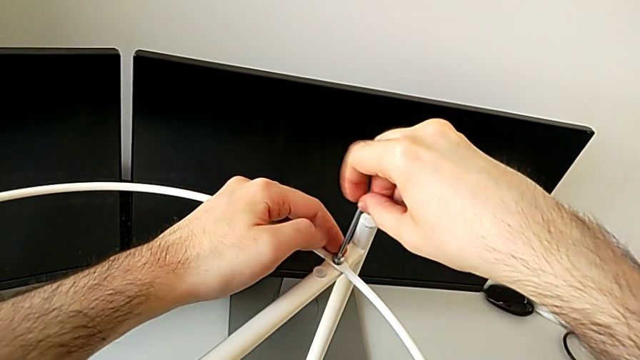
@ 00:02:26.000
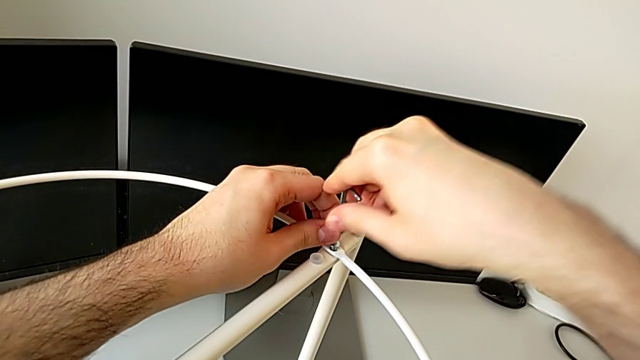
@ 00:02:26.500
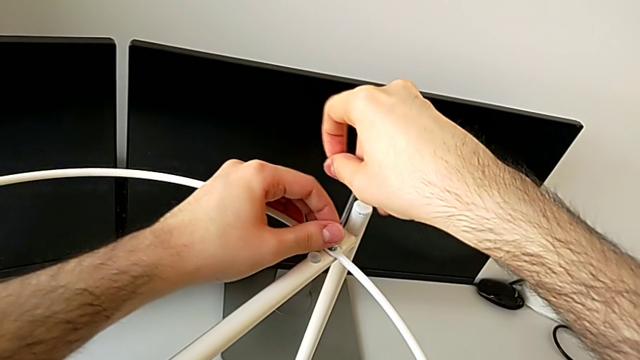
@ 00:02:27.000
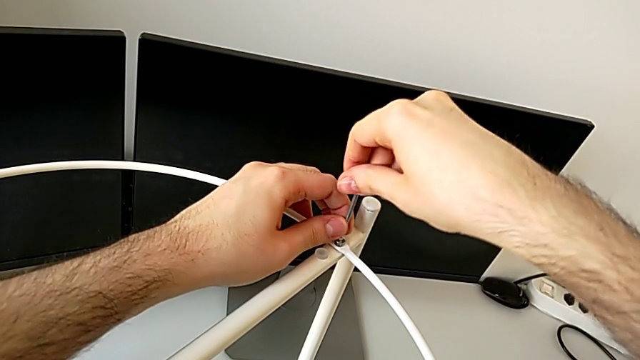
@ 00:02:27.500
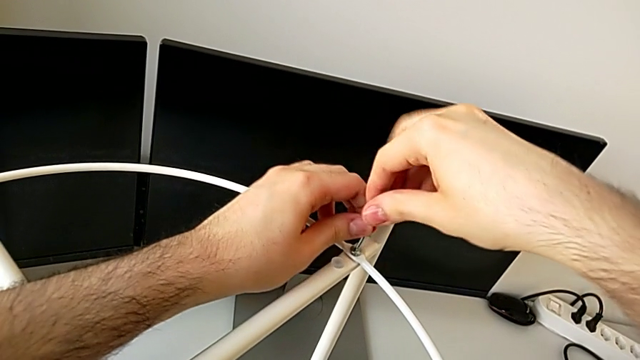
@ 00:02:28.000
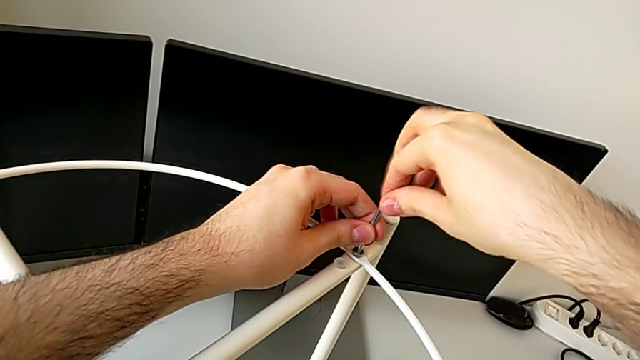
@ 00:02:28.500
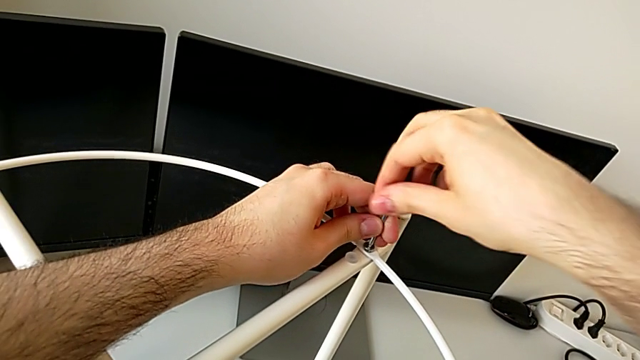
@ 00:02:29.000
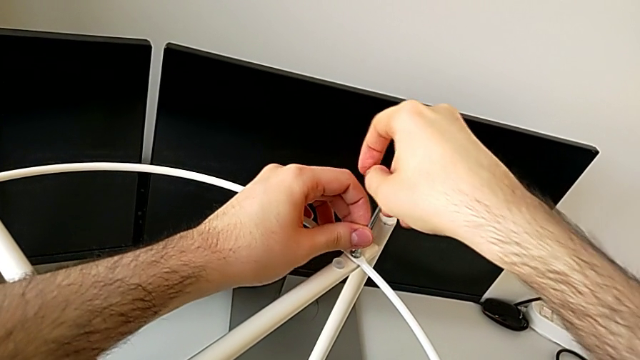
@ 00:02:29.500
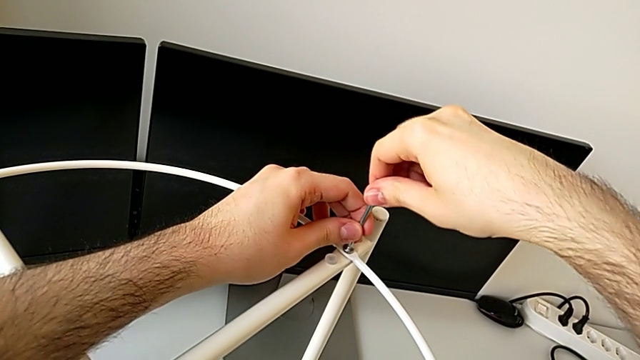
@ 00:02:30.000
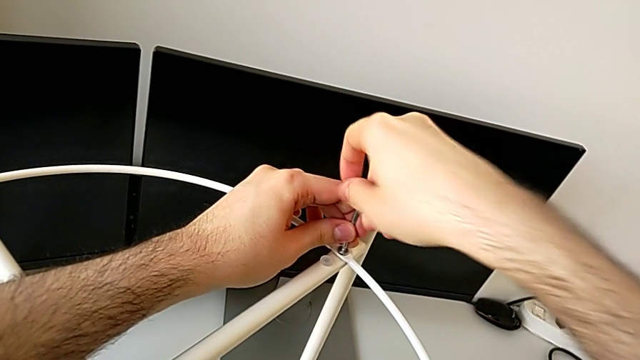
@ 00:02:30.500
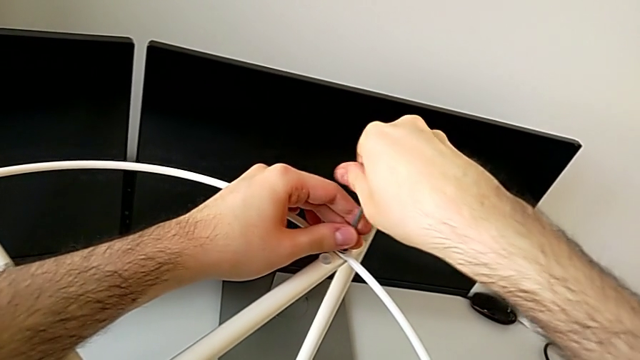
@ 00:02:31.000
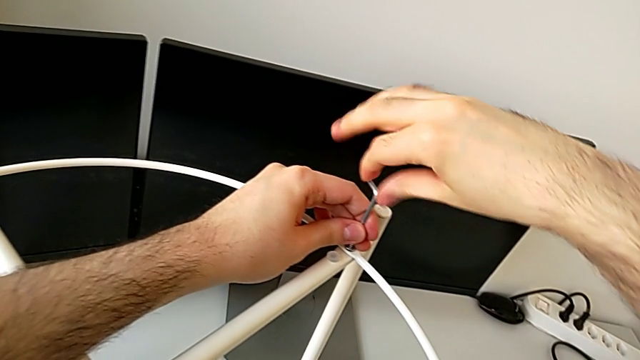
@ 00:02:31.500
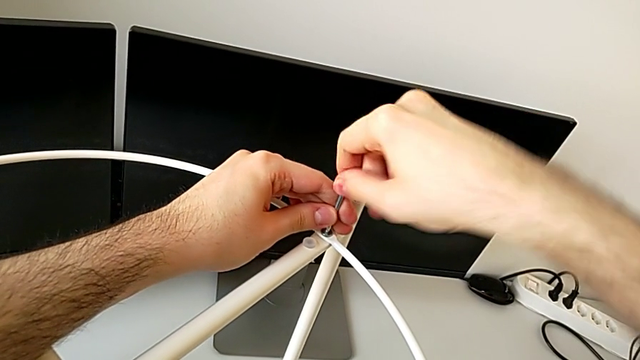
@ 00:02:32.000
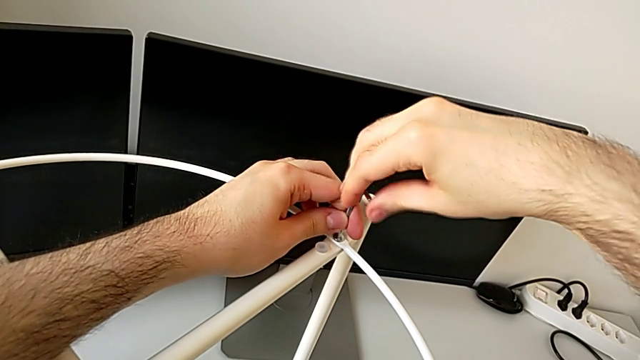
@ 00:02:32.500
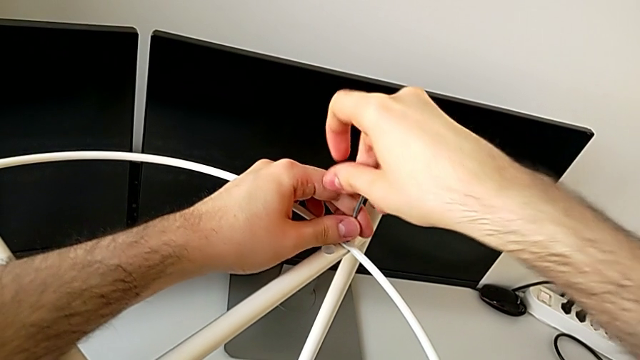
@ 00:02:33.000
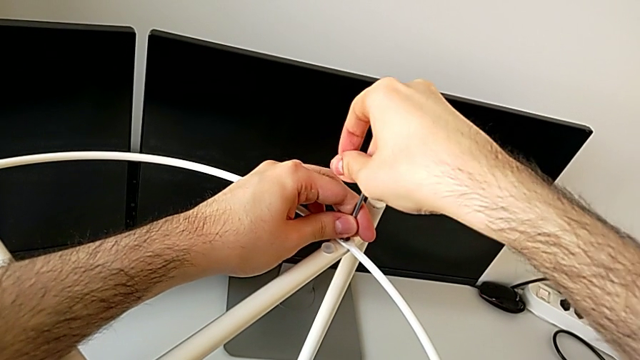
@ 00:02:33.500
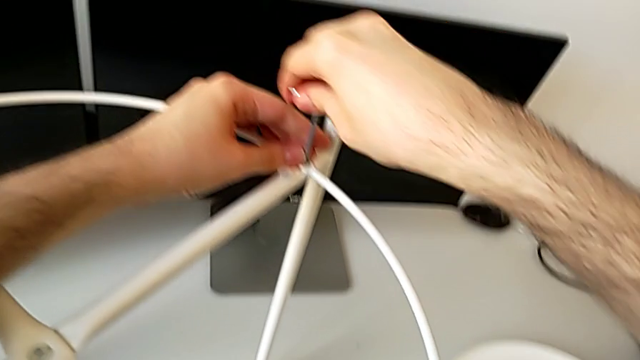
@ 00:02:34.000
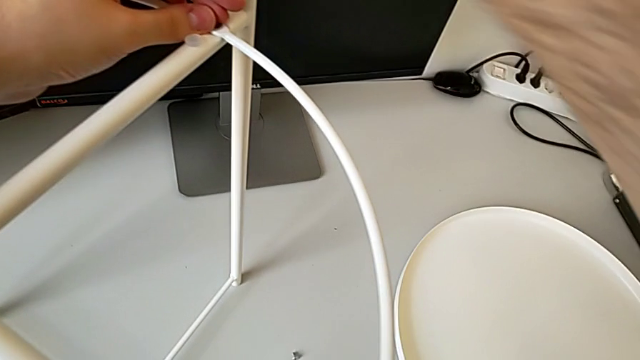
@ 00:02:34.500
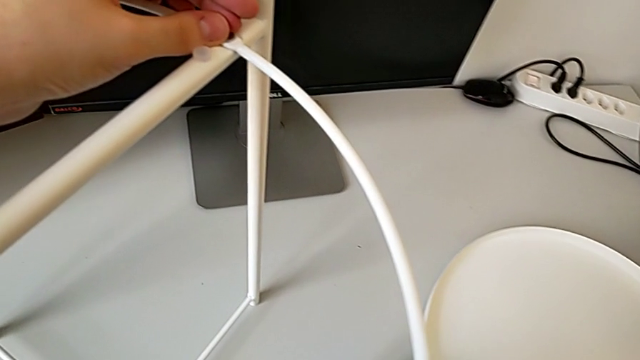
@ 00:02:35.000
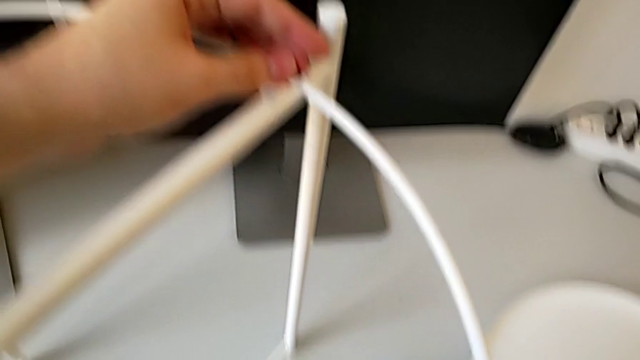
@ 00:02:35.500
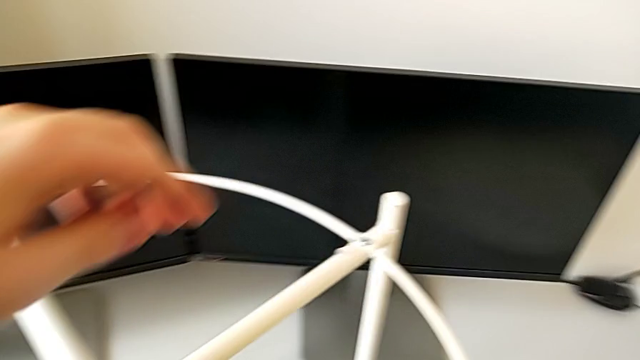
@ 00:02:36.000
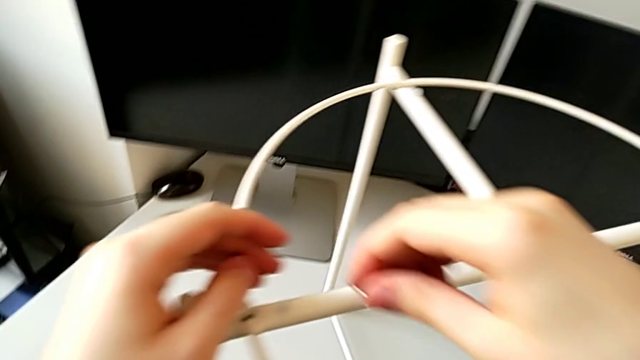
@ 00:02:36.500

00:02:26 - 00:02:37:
The camera wearer is assembling the top circle. They keep screwing the first hex socket head and approach the second hex socket head.

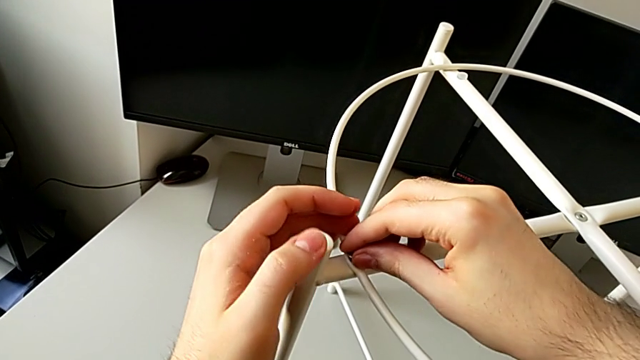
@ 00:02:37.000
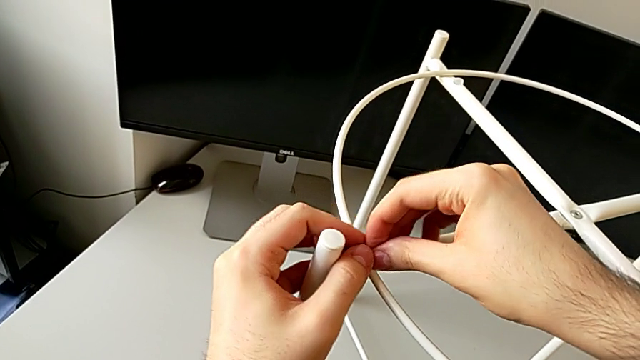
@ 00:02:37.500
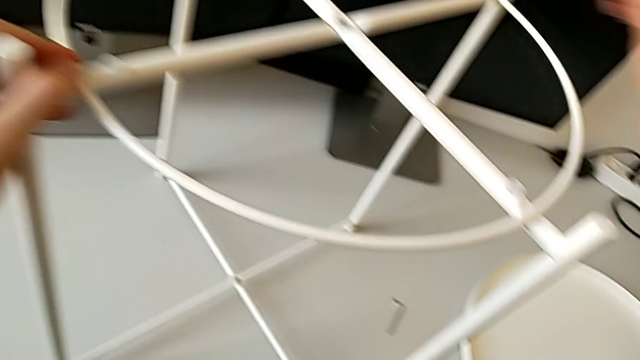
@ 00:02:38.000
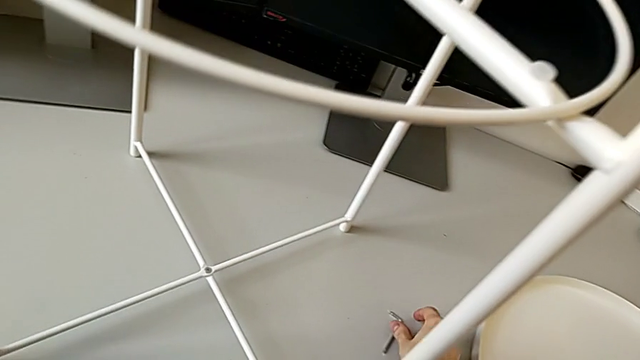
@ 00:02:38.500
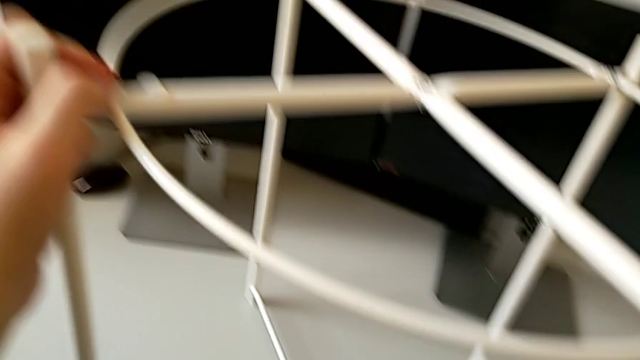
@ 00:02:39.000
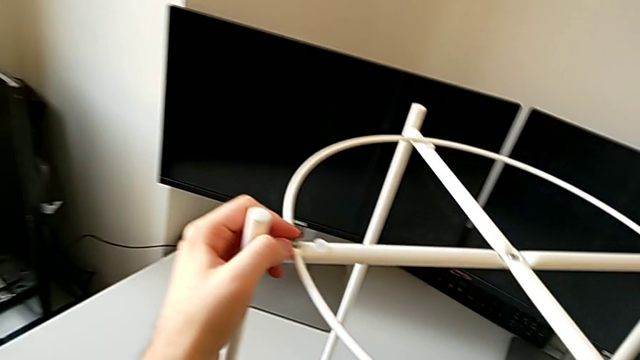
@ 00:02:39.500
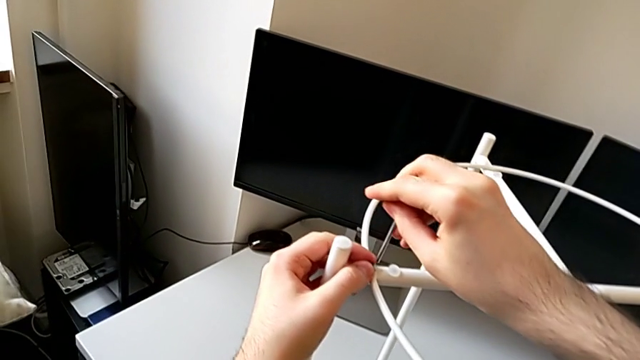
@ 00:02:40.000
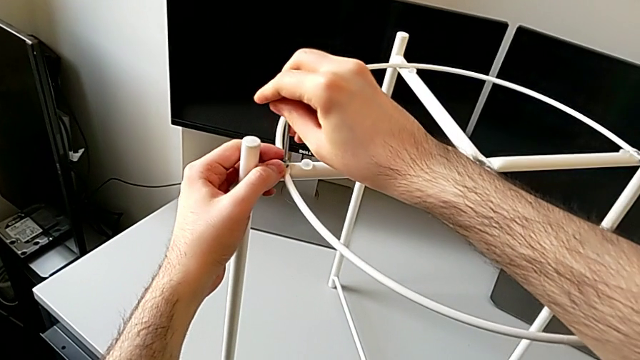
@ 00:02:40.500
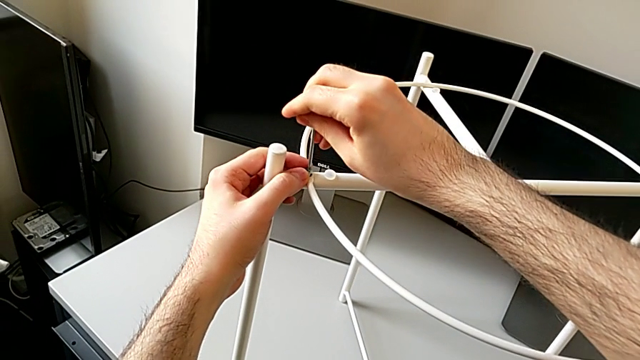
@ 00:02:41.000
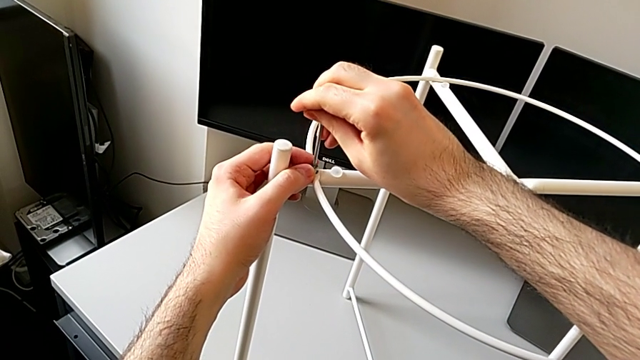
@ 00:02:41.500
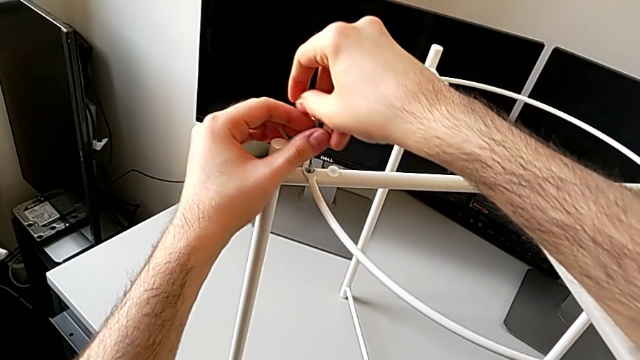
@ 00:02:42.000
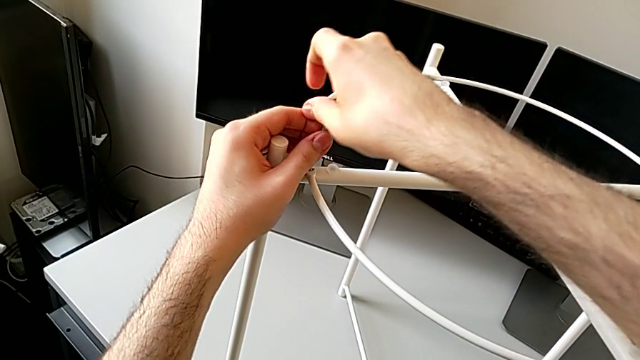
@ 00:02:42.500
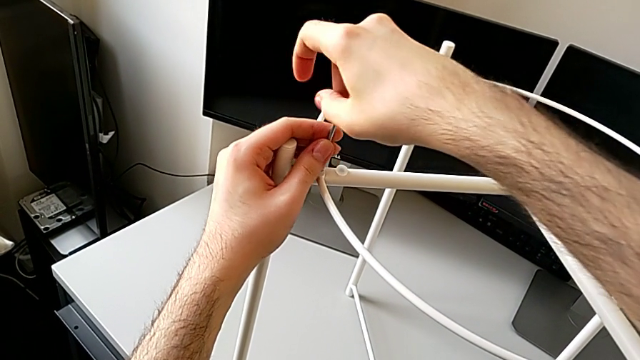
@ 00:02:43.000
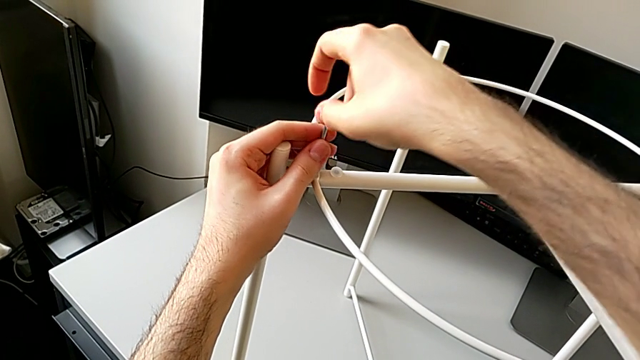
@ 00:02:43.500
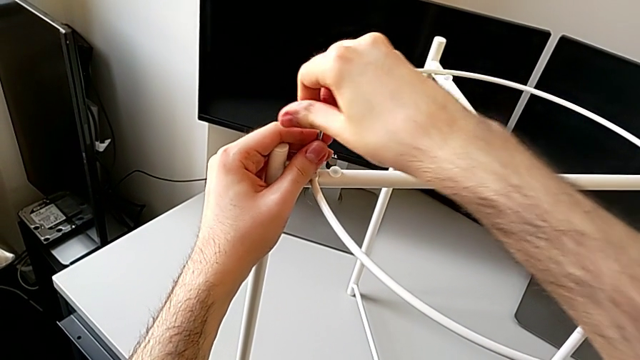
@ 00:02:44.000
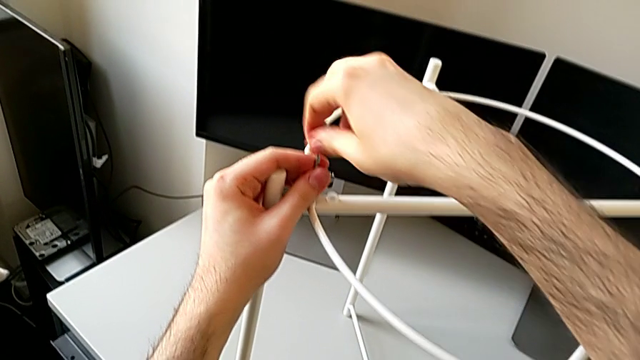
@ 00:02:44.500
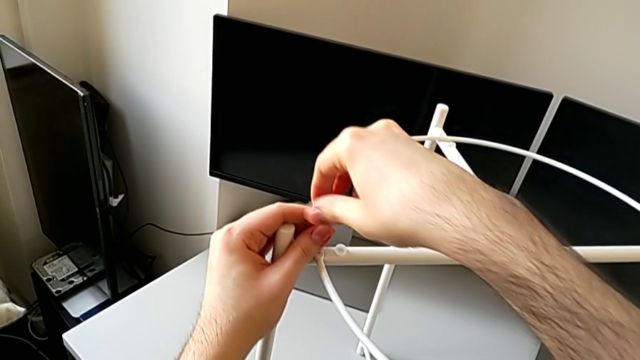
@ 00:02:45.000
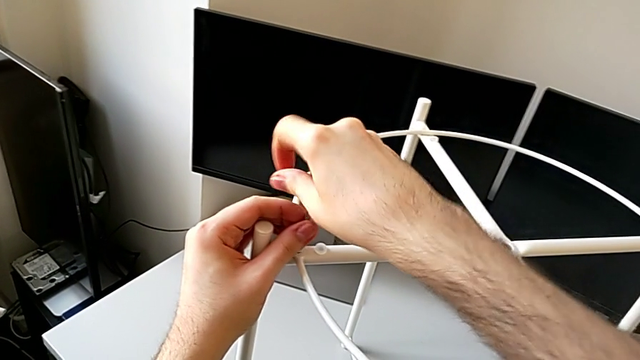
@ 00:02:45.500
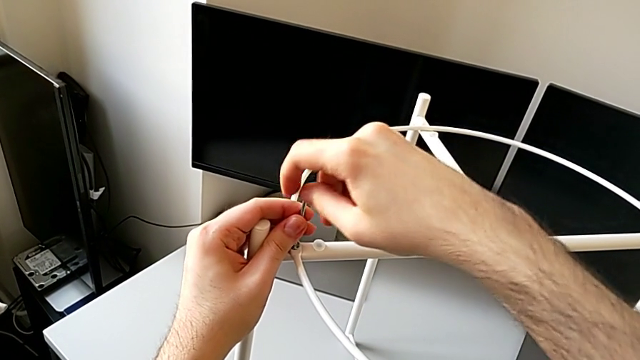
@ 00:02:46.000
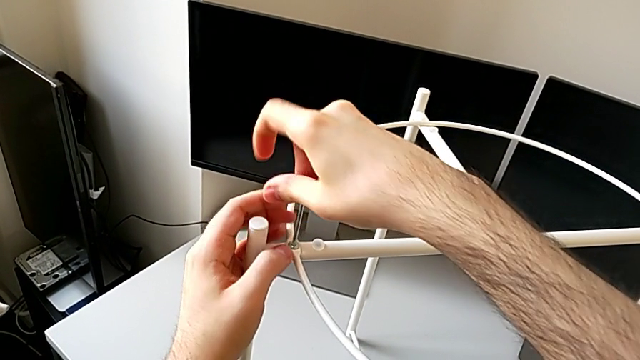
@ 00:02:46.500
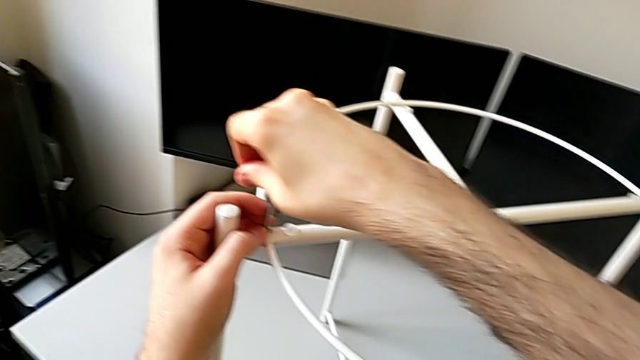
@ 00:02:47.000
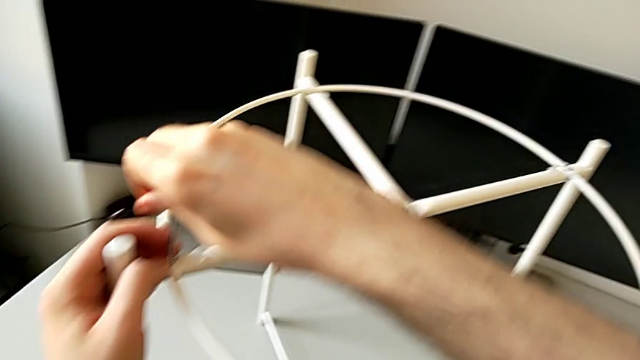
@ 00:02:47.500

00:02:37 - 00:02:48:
The camera wearer is assembling the top circle. They insert the second hex socket head, grab the Allen wrench and screw the hex socket head.
